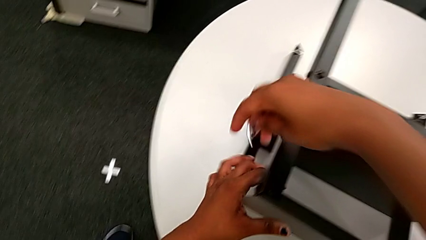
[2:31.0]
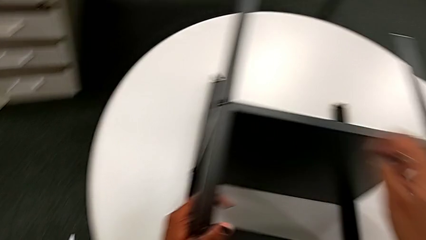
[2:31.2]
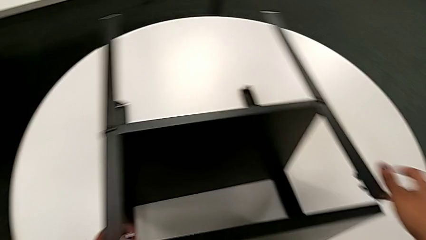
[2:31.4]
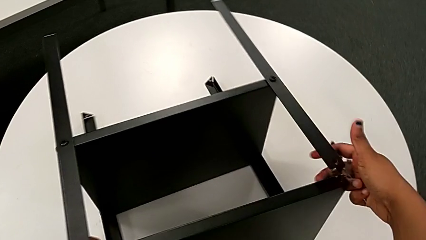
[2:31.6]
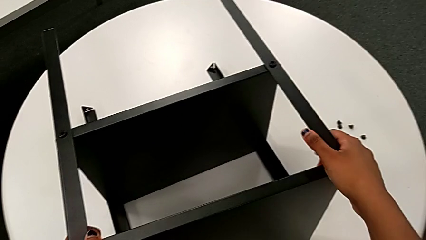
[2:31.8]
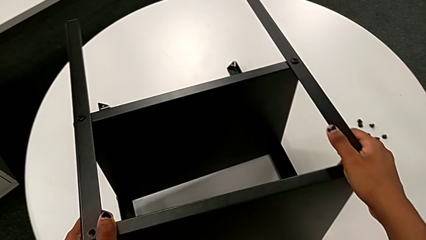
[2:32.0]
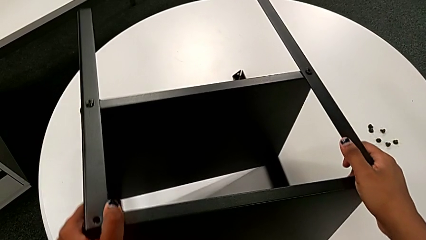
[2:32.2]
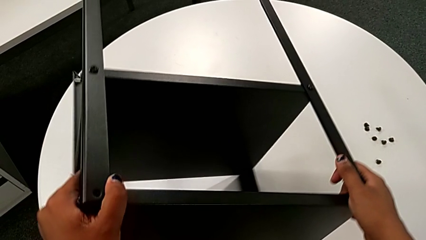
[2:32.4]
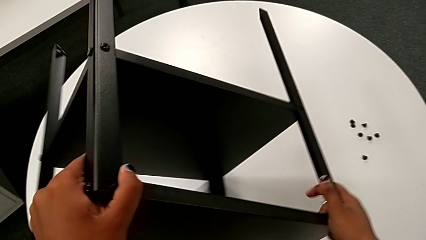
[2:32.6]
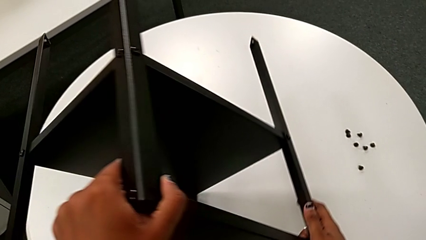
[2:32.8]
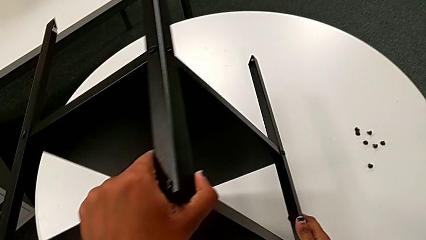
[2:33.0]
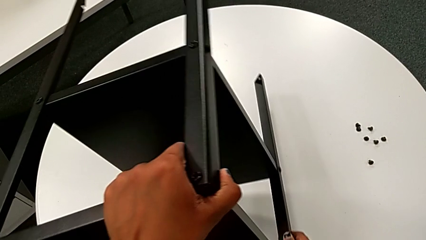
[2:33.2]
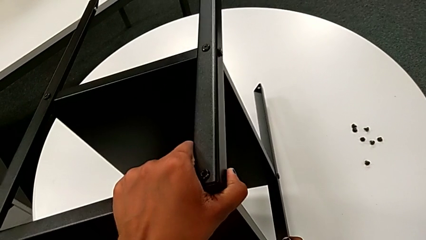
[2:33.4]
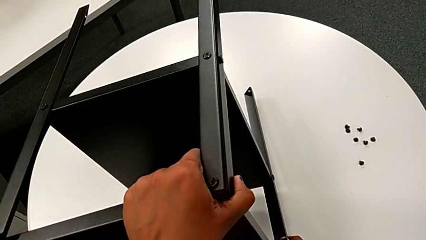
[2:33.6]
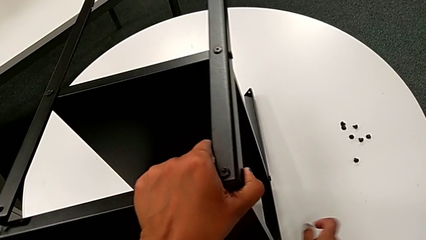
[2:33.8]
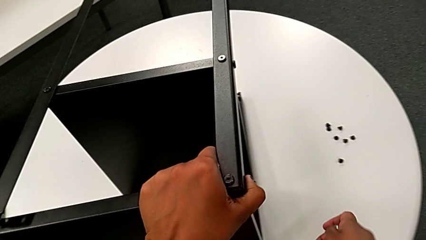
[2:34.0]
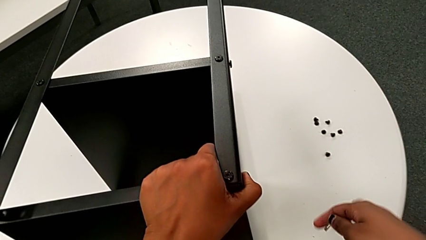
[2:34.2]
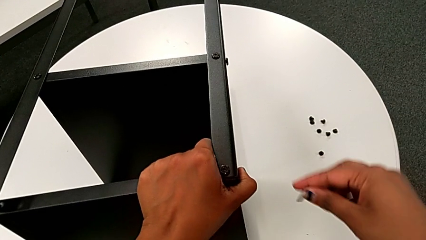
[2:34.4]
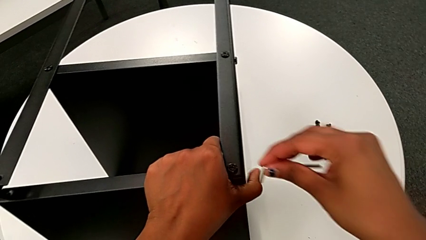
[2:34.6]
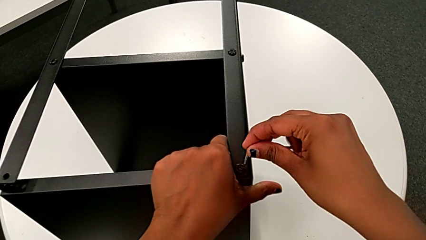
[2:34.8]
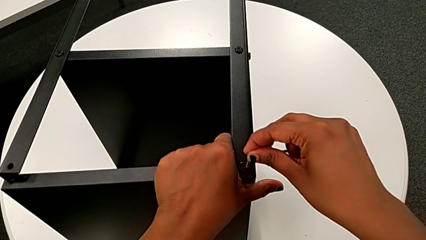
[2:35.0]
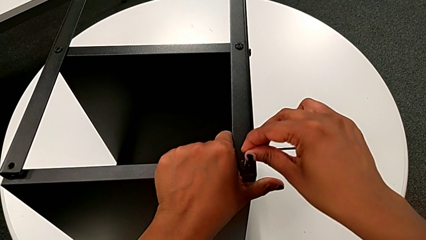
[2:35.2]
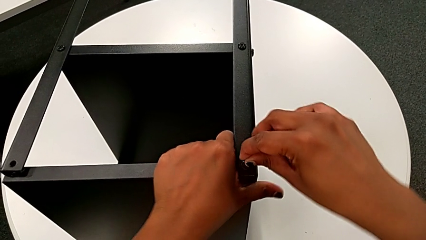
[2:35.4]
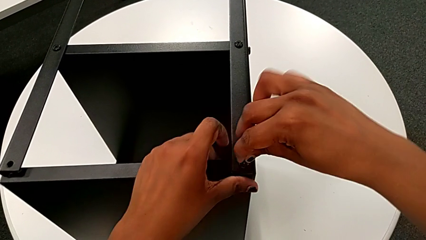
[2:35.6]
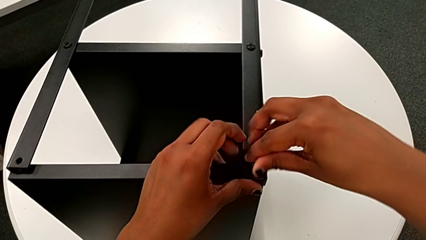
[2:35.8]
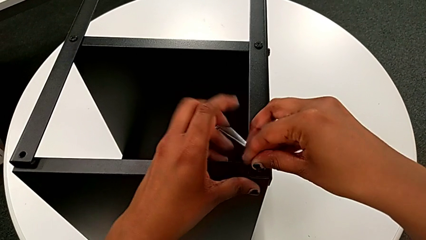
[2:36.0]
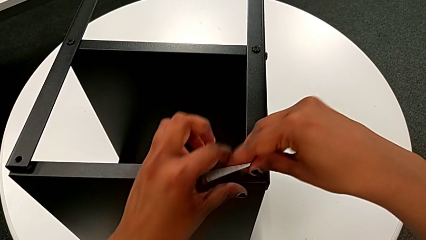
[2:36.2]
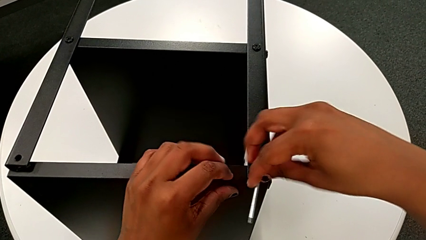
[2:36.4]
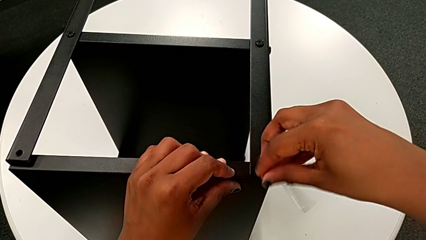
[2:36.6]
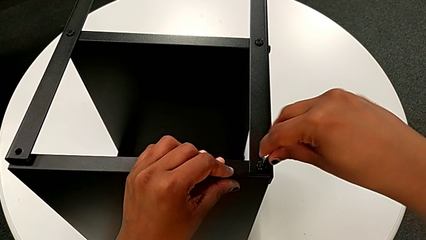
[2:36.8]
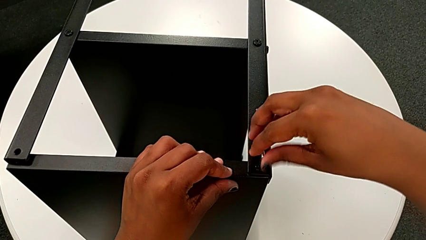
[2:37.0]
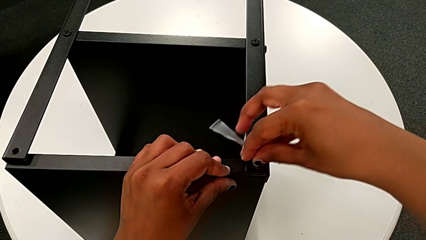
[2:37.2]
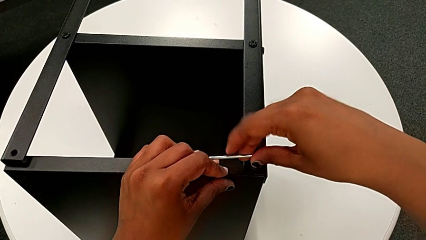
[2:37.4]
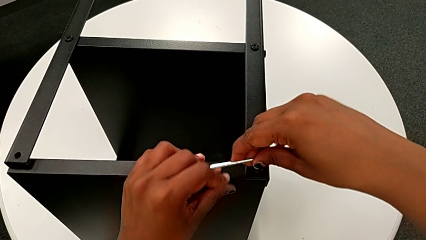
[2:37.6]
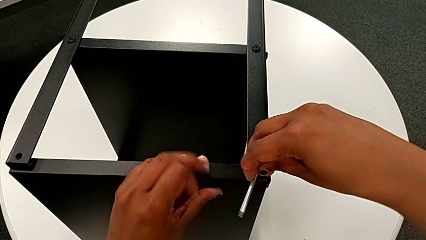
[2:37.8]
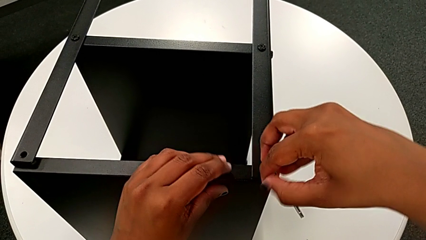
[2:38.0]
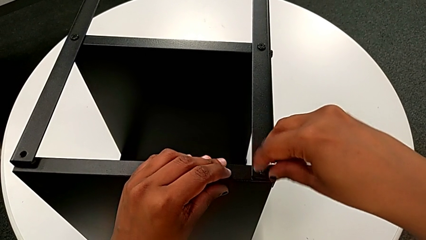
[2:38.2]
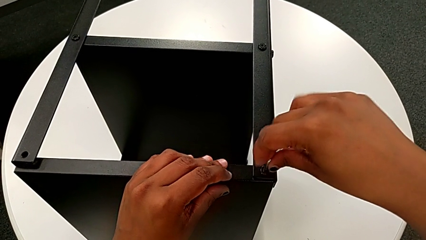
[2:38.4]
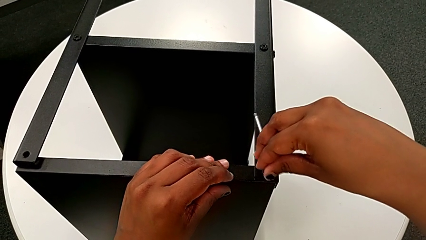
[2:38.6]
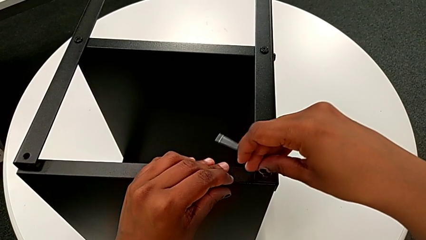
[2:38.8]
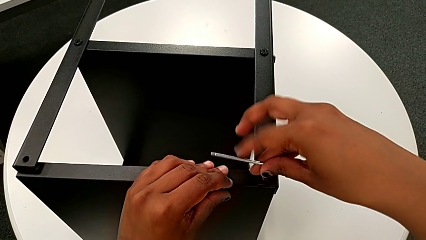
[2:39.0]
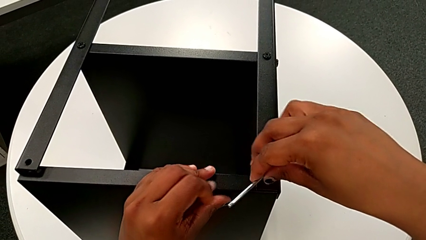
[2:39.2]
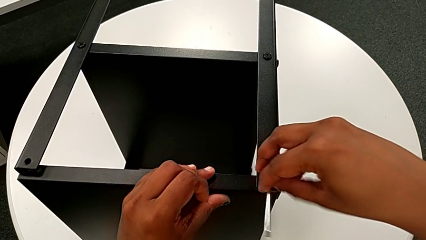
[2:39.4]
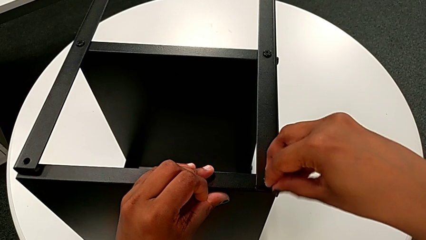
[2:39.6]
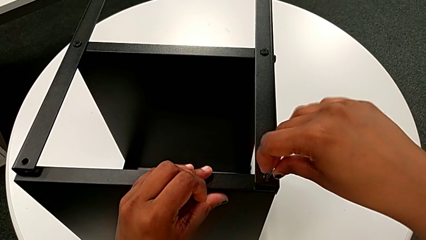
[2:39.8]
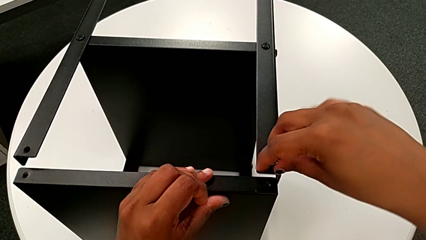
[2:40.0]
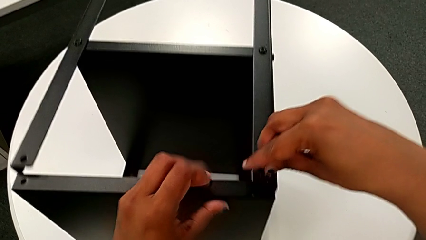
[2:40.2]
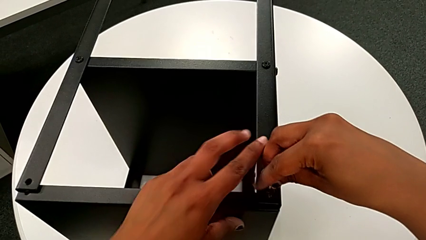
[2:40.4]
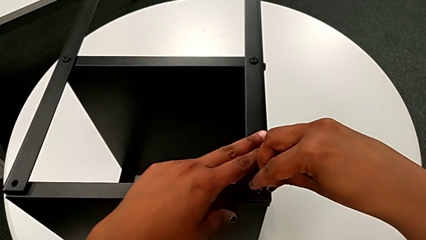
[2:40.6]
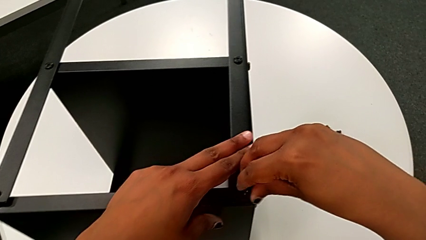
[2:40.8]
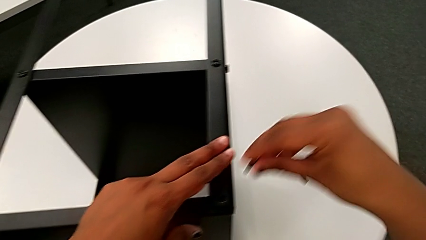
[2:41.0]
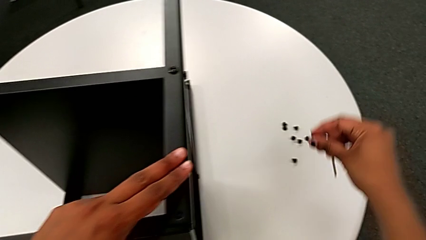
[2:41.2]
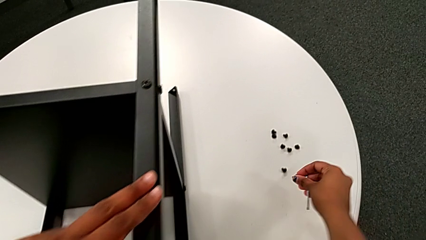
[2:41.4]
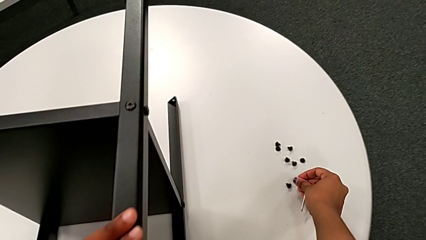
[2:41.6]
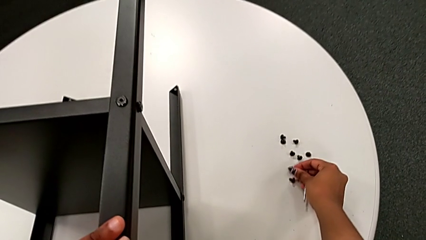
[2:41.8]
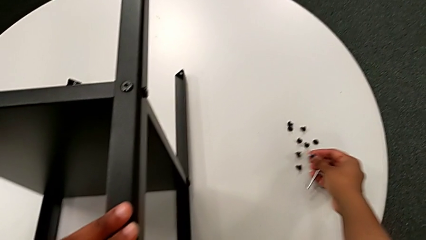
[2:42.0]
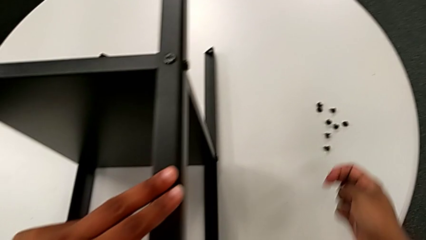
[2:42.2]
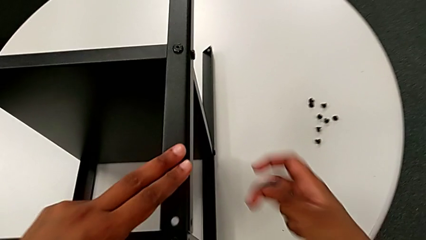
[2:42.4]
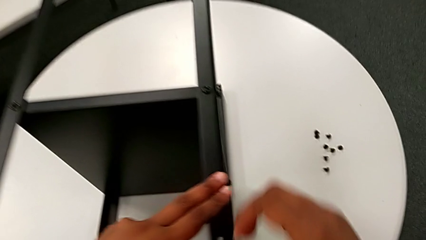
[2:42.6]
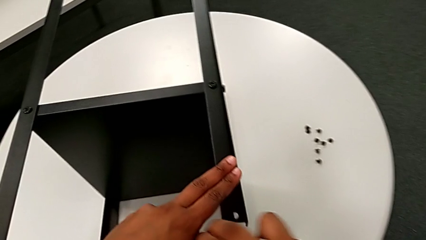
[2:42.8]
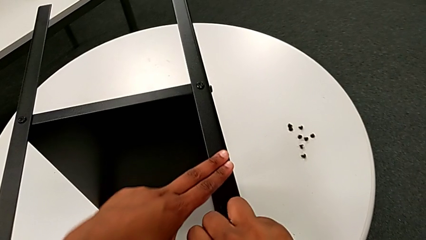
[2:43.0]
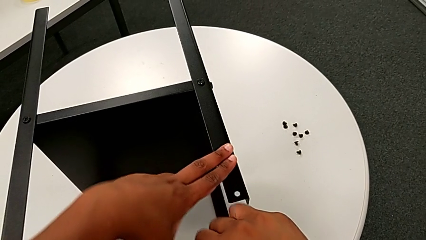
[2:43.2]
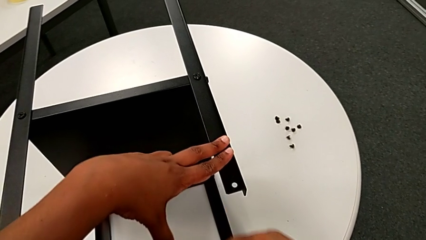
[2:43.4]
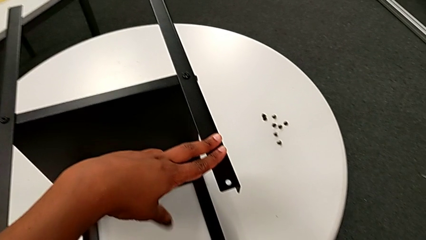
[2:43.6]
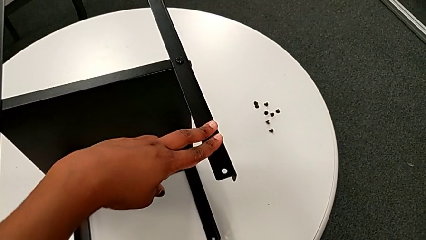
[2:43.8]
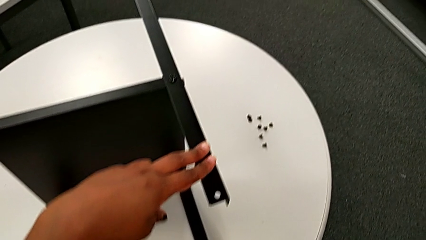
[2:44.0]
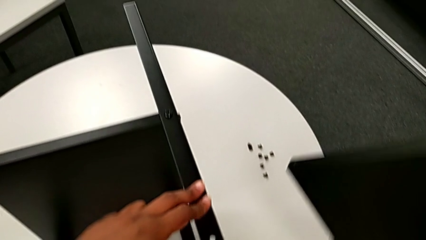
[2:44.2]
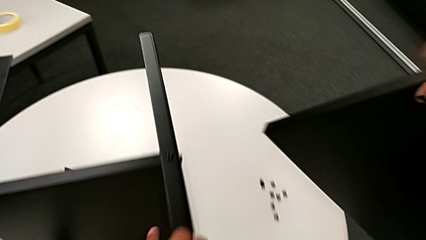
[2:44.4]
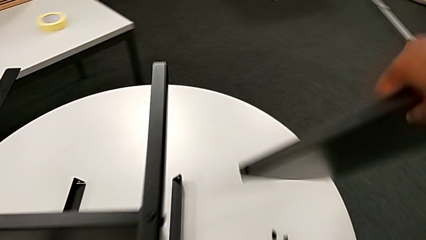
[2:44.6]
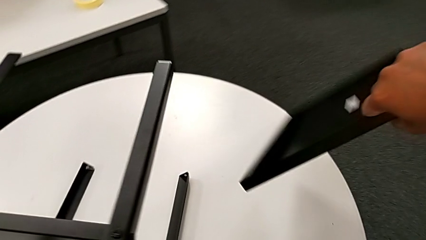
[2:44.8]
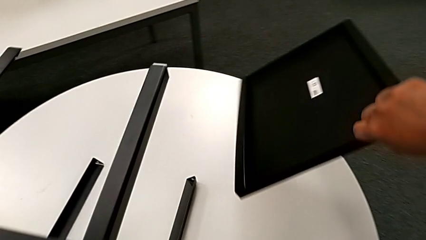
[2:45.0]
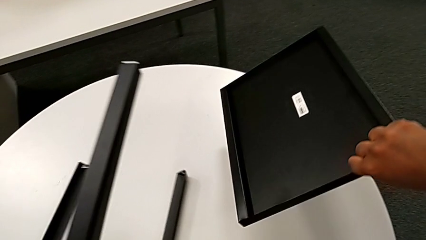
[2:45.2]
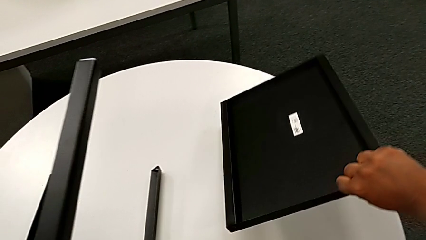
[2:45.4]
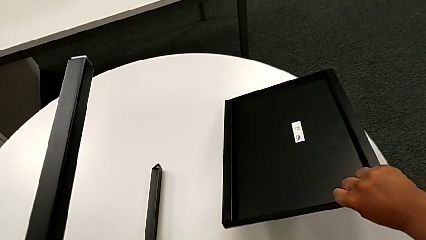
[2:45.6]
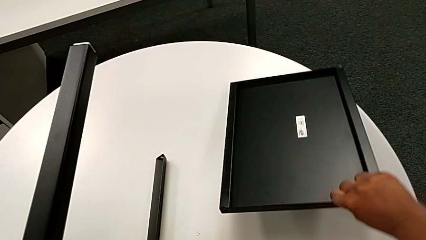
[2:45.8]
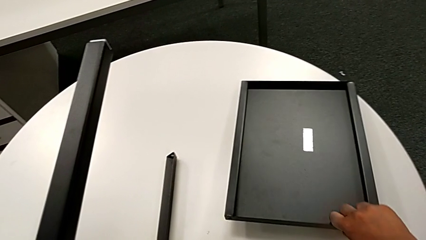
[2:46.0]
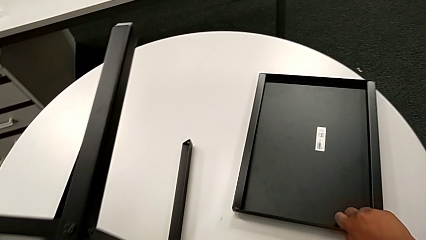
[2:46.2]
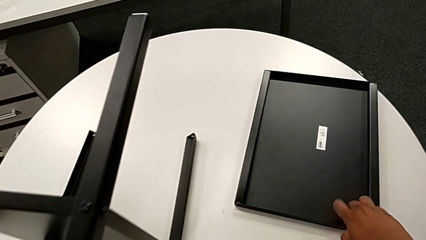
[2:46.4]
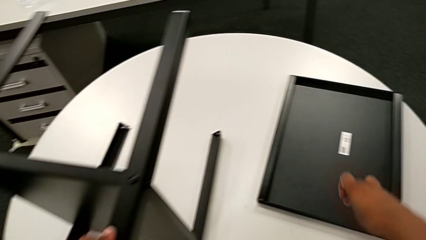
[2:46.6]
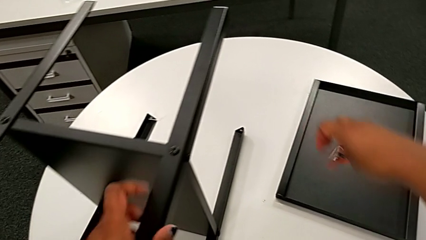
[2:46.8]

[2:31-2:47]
The camera wearer is disassembling the topmost table. They flip the nightstand, insert the eighth Allen wrench, unscrew the eighth hex socket head, disassemble it, withdraw the Allen wrench, place the eighth hex socket head, grab the top tray, lift it and place it.
